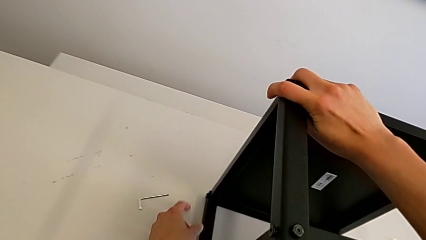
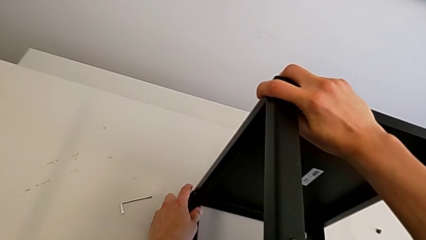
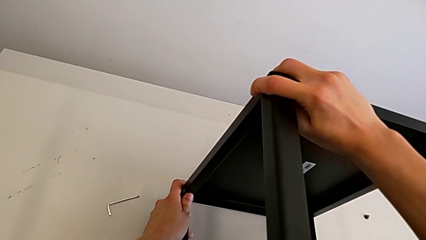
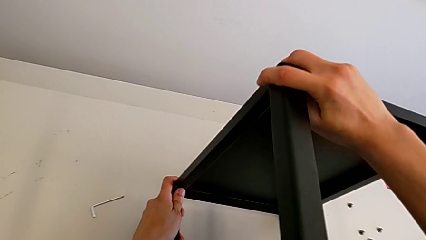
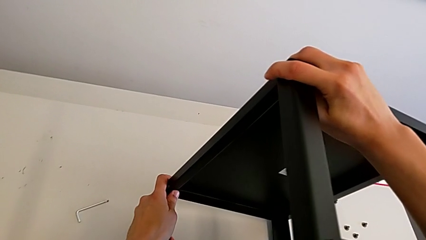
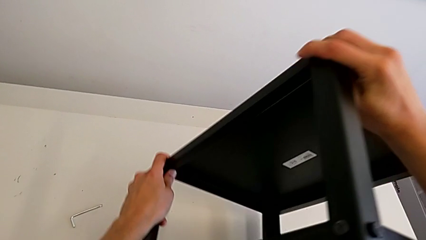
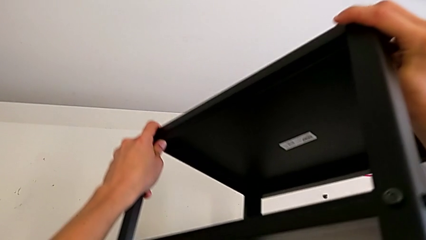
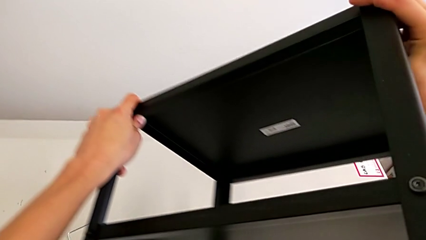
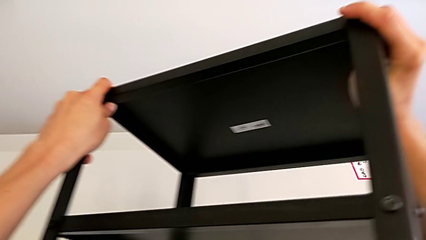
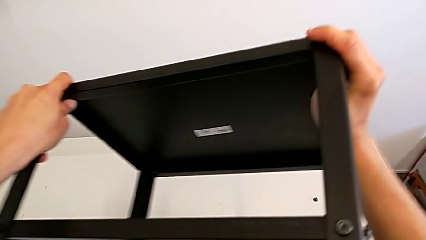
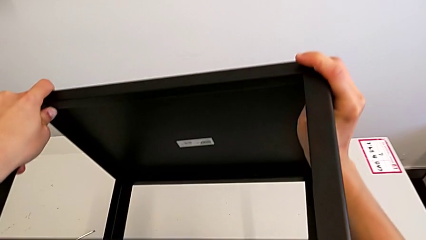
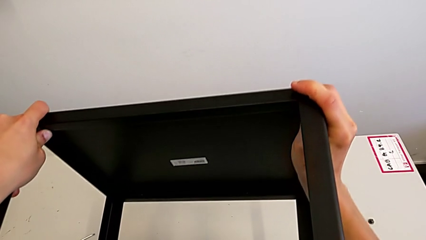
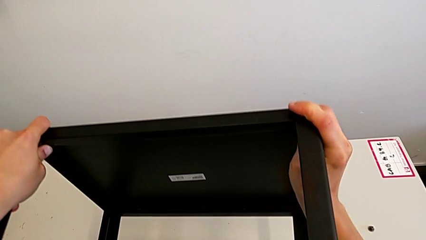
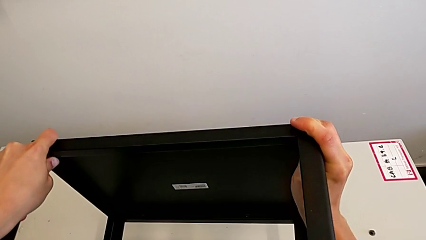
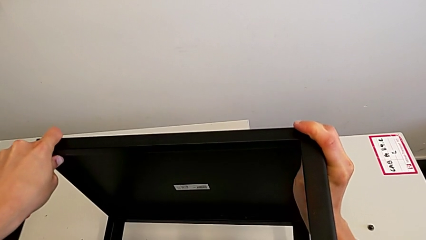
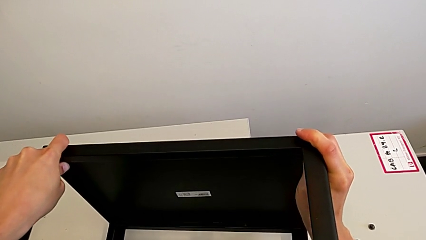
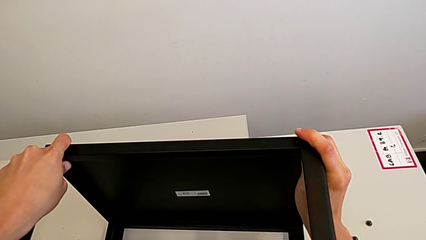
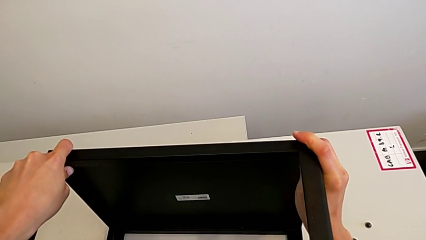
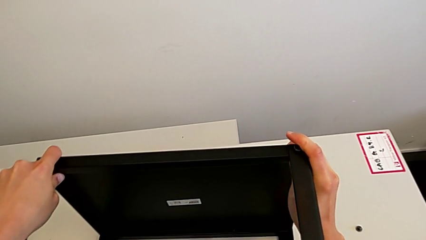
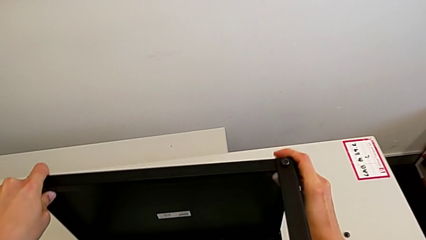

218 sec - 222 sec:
The camera wearer is attempting to unscrew the fifth screw of the table. They keep rotating the nightstand.

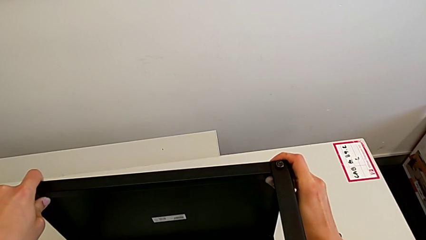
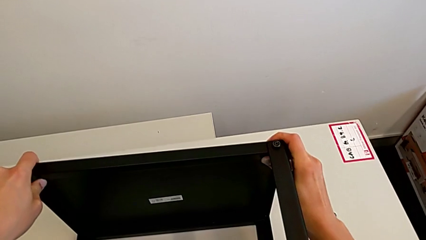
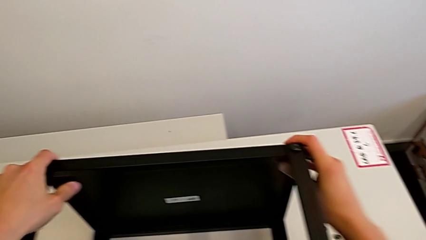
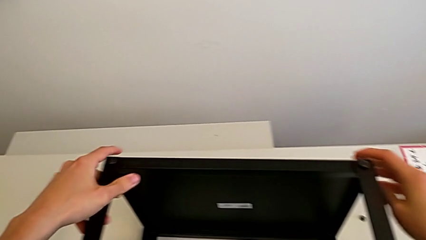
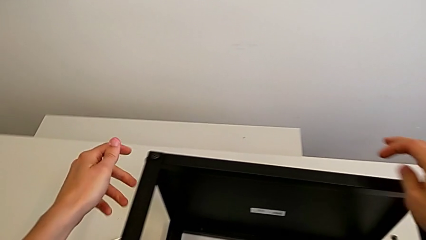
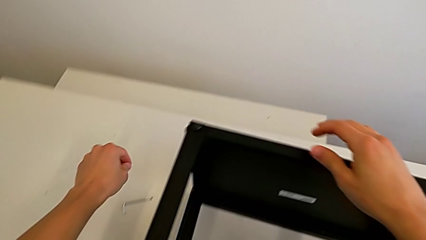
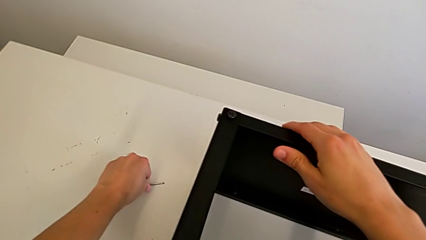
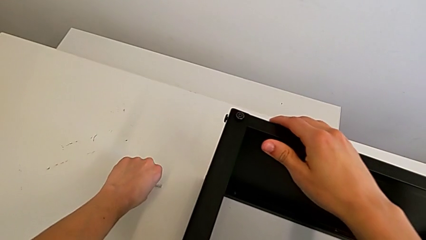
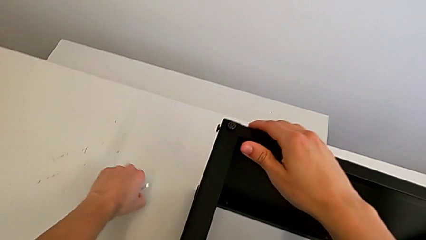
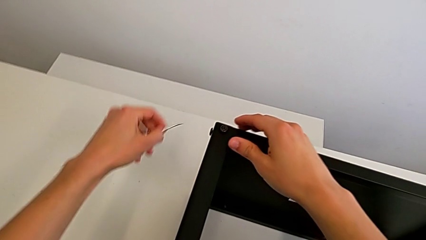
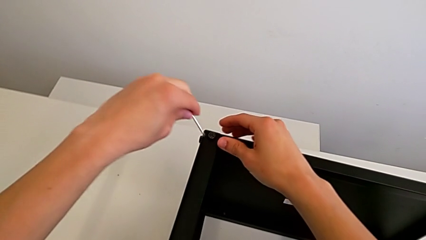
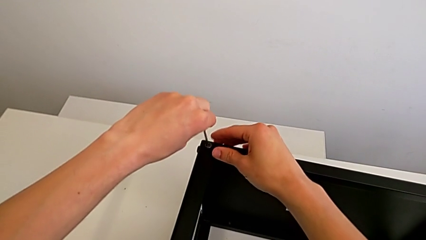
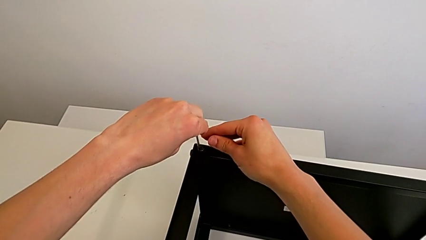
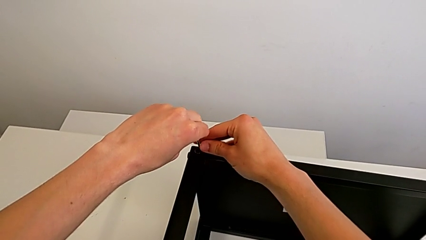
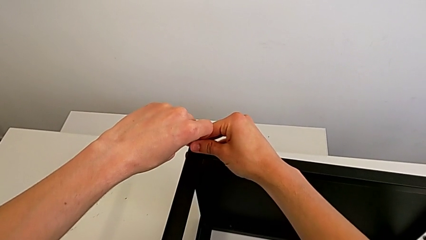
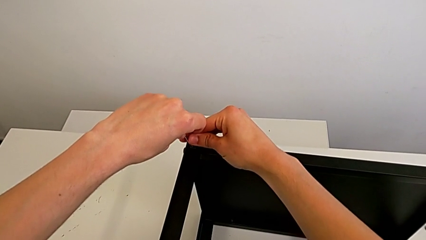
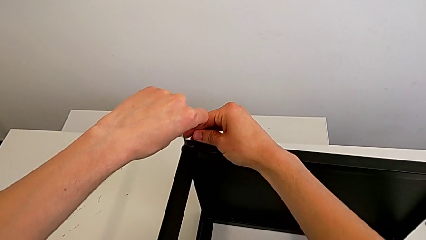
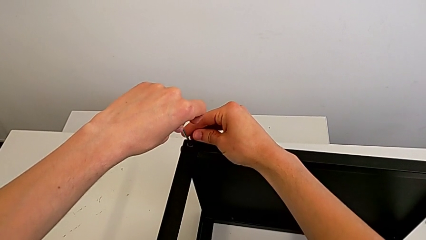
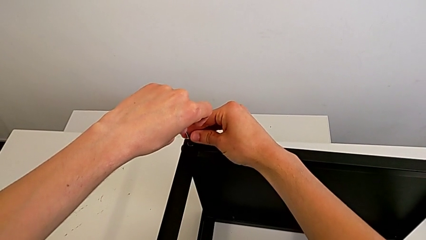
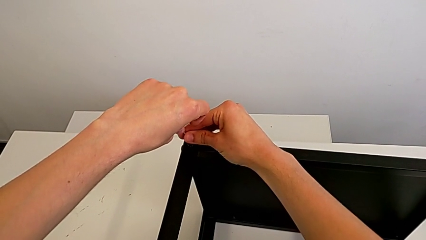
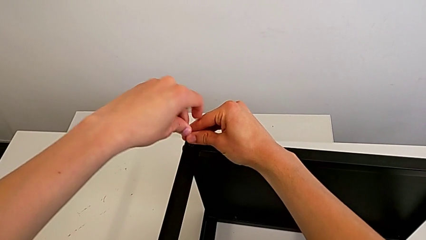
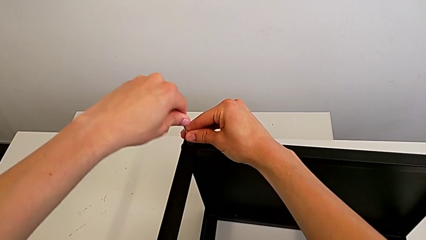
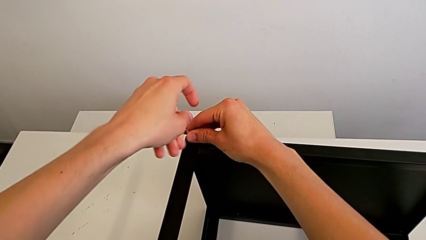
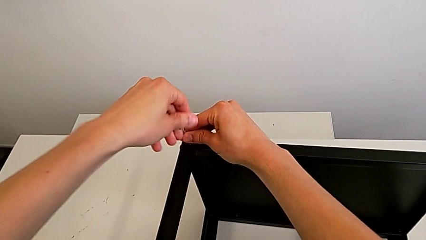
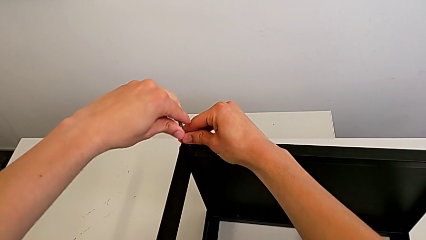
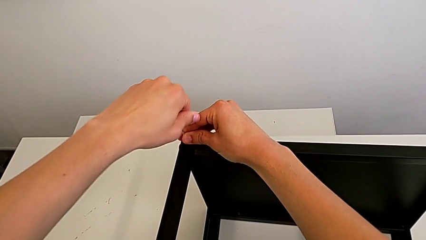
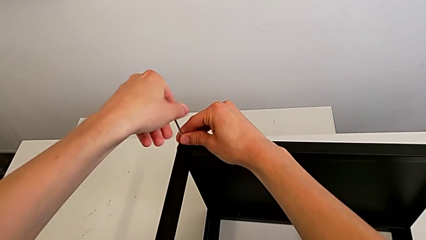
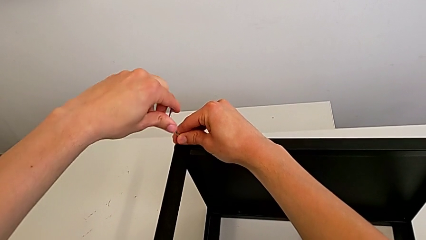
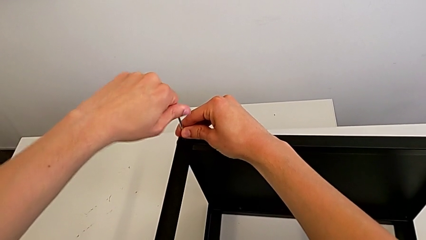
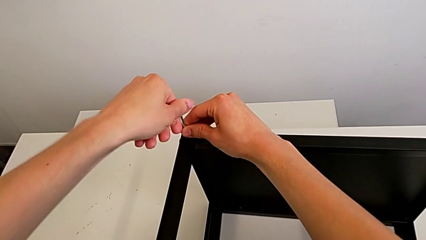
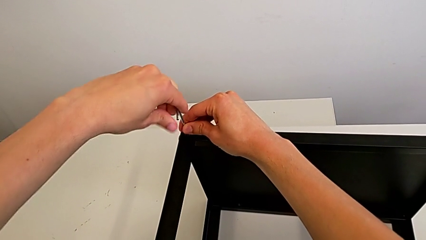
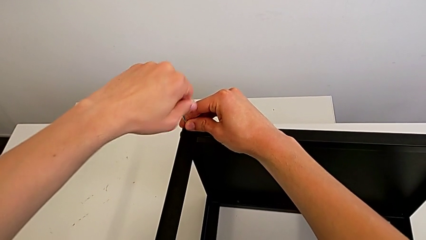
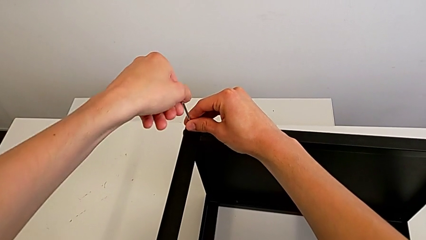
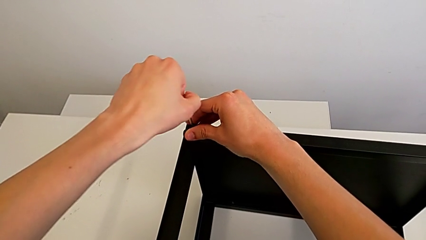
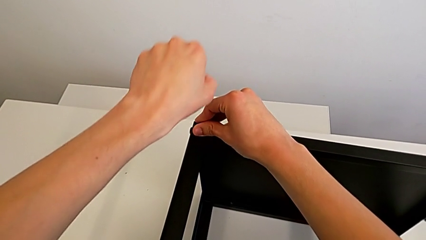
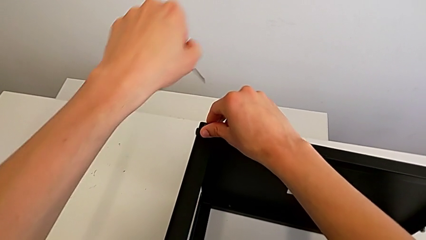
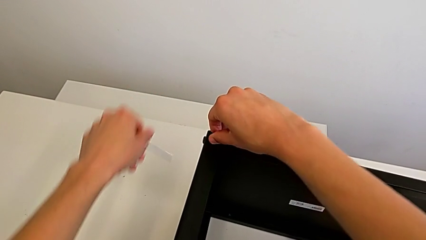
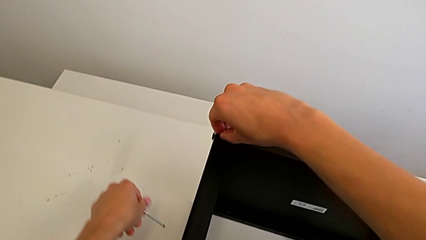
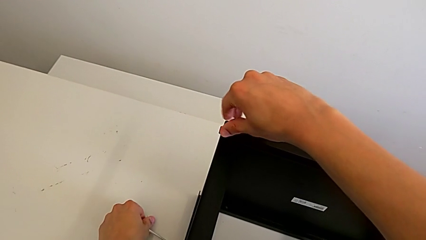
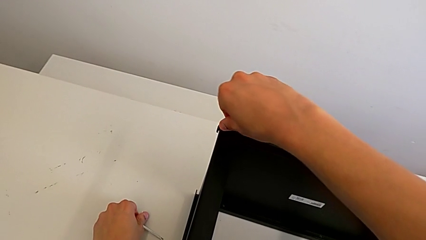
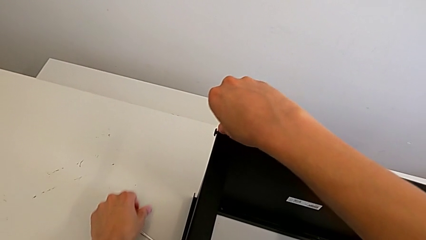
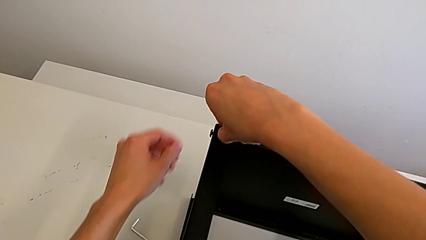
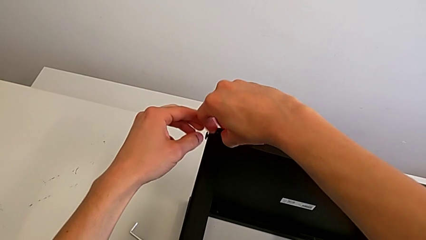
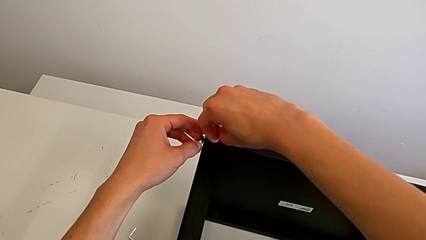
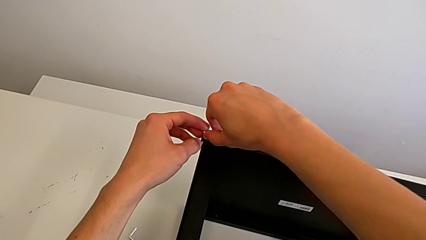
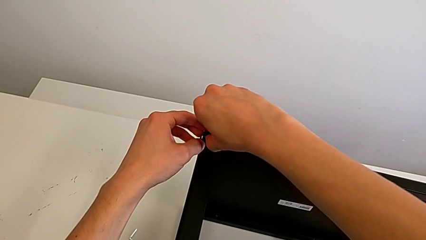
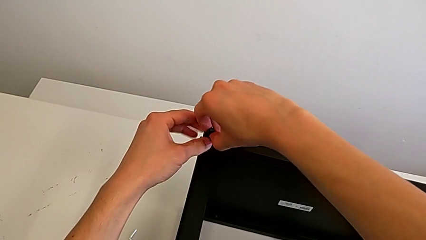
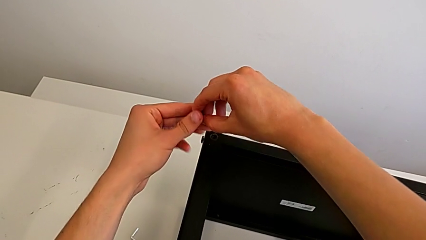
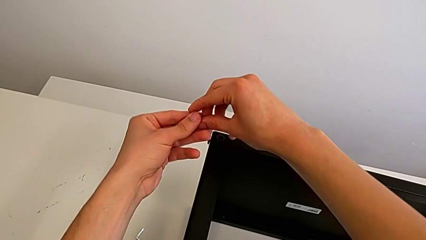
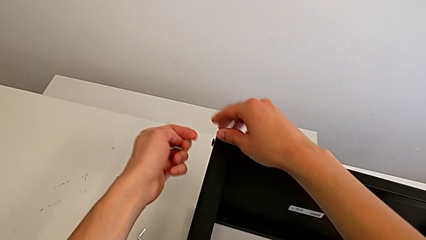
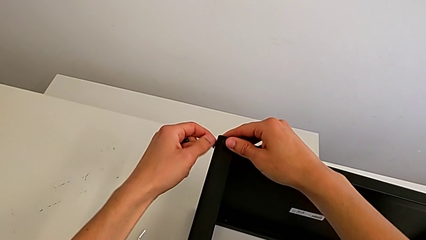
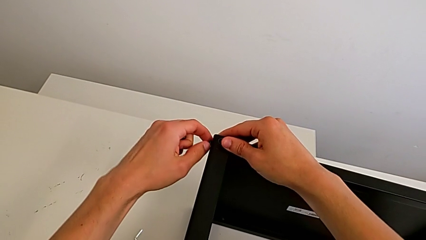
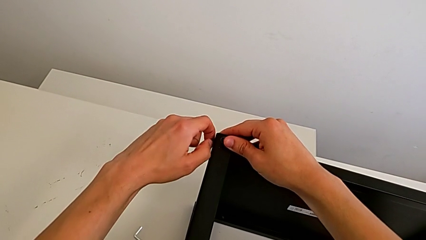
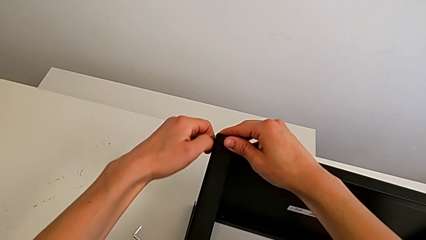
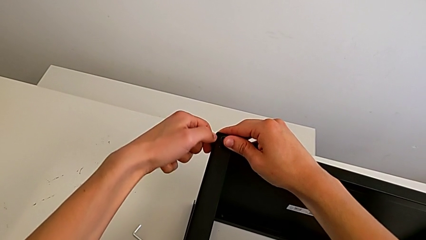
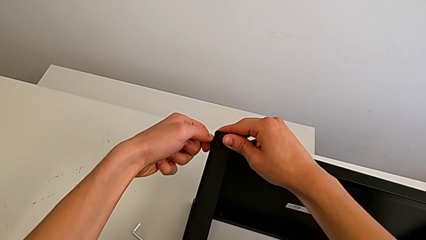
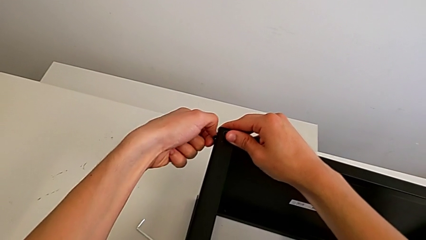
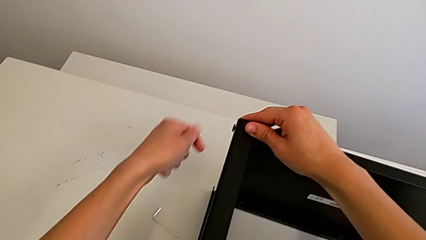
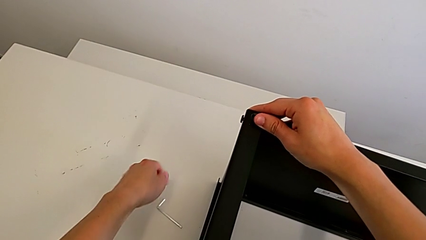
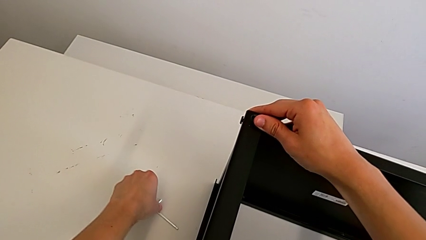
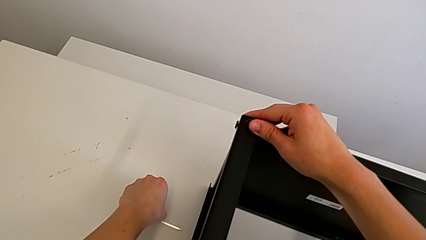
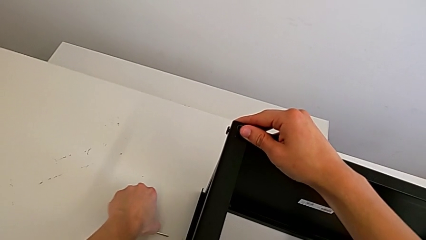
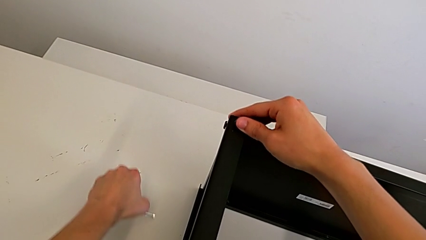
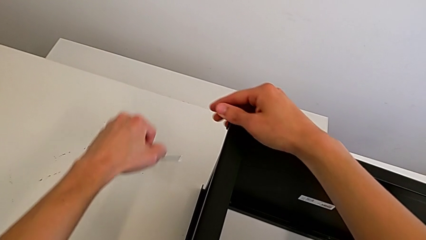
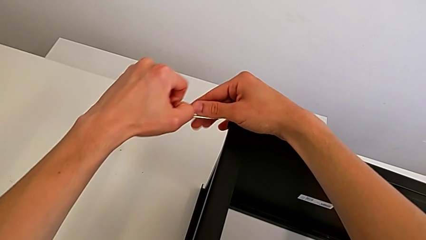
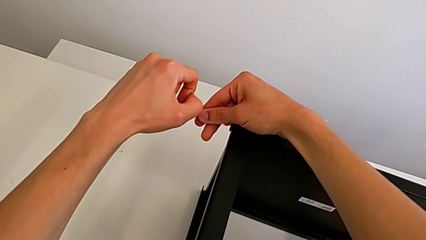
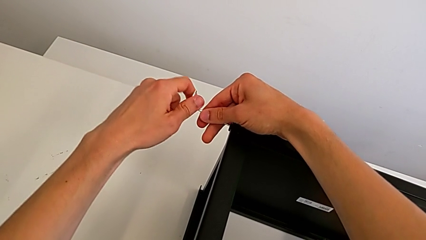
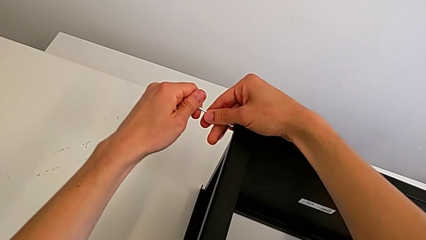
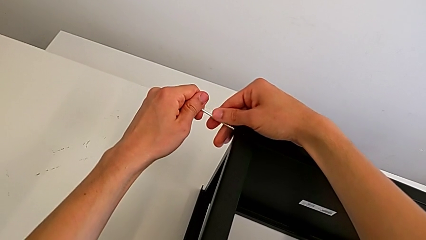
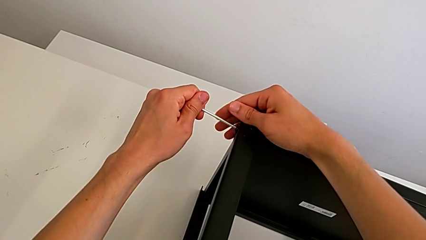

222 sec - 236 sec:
The camera wearer is unscrewing the fifth screw of the table. They grab the Allen wrench, insert it, unscrew the hex socket head, withdraw the Allen wrench, place it, disassemble the hex socket head, unscrew it, grab the Allen wrench and insert it.
